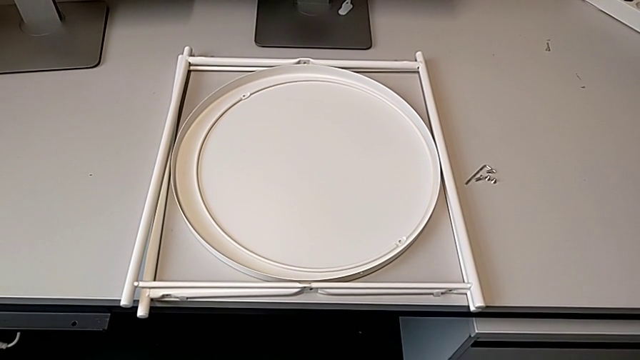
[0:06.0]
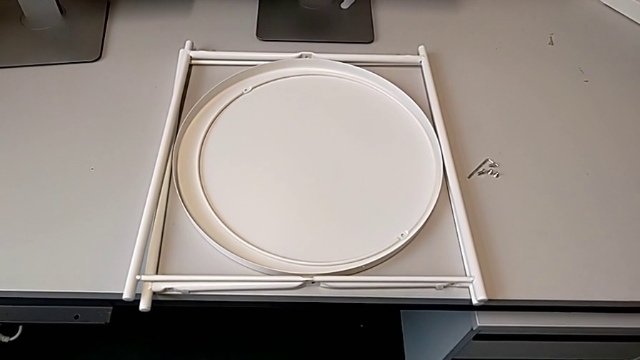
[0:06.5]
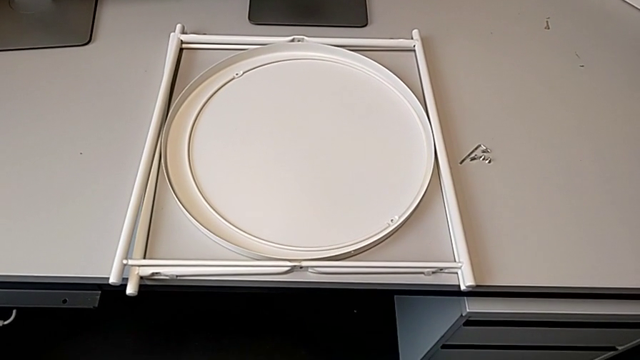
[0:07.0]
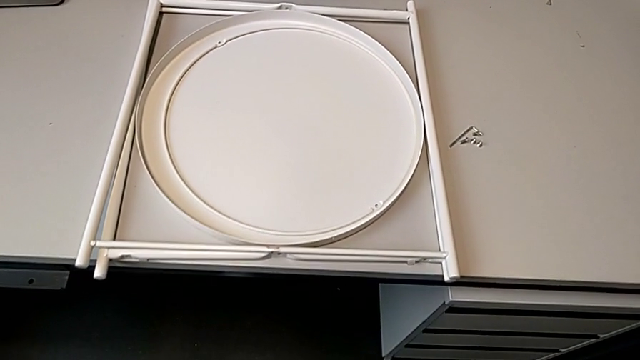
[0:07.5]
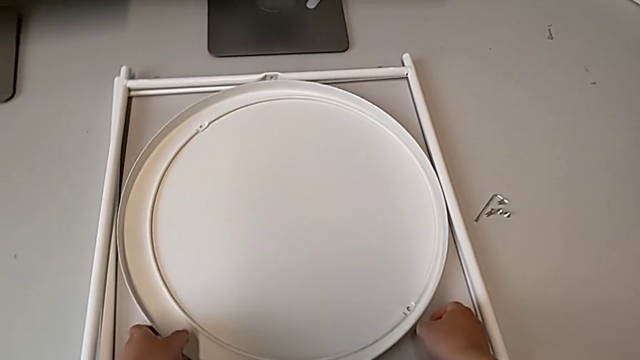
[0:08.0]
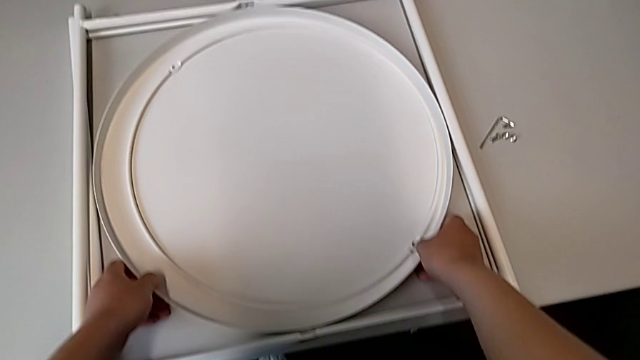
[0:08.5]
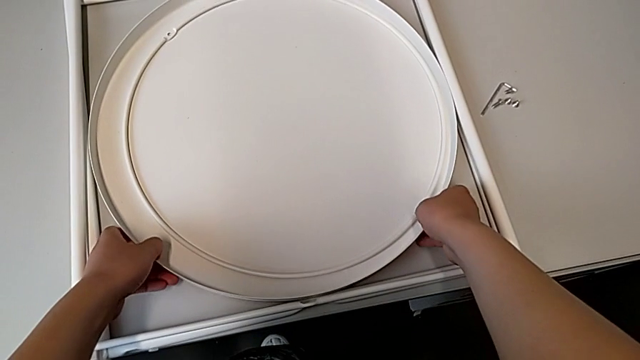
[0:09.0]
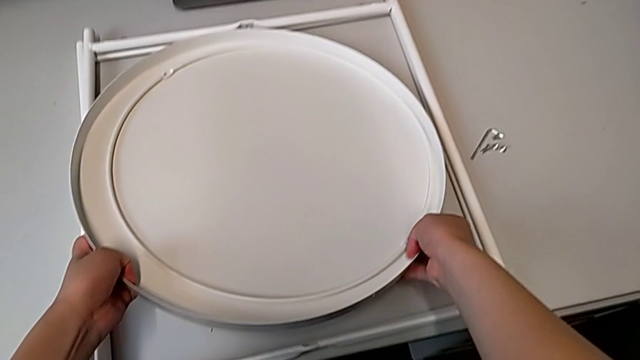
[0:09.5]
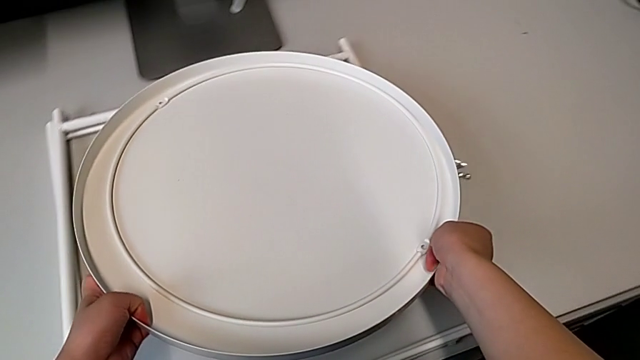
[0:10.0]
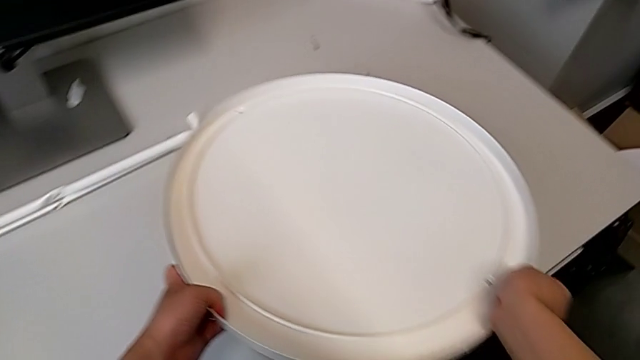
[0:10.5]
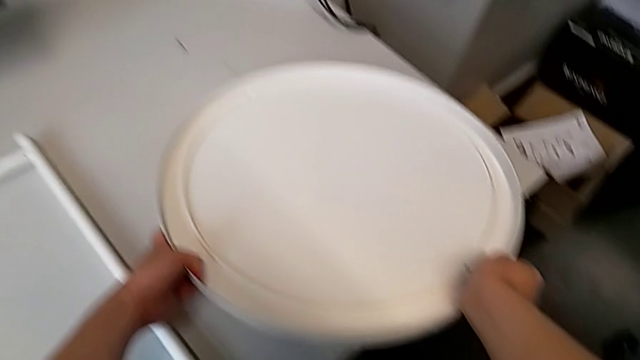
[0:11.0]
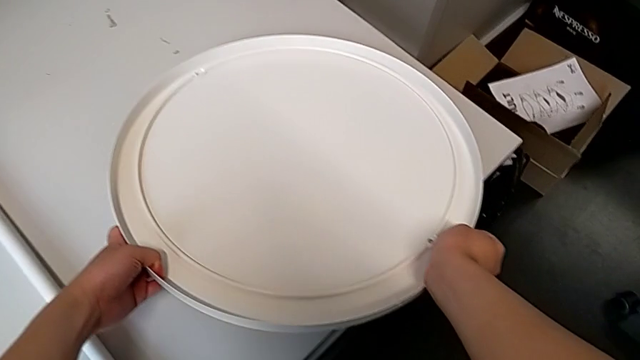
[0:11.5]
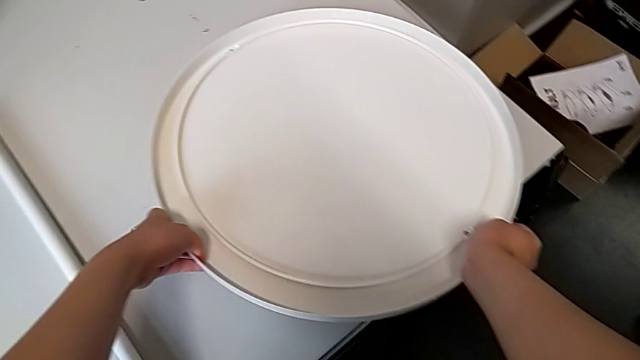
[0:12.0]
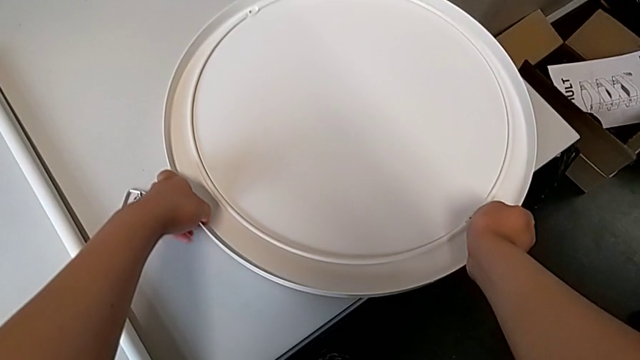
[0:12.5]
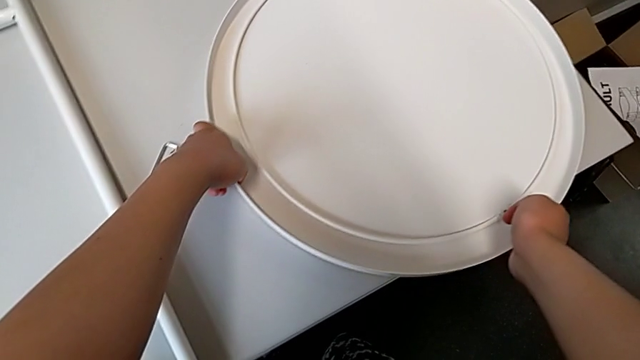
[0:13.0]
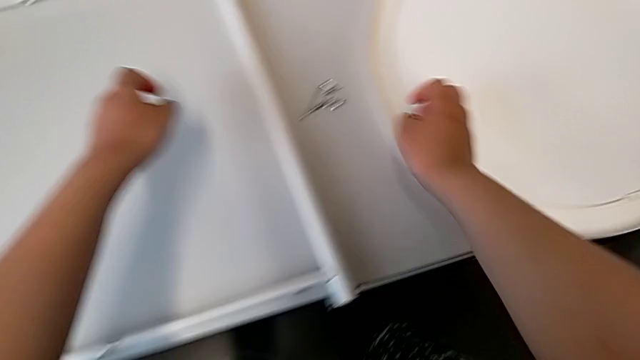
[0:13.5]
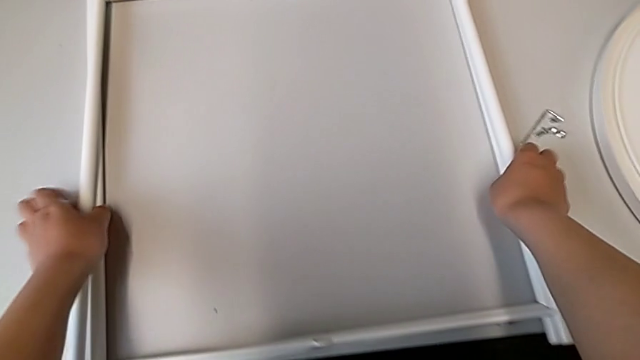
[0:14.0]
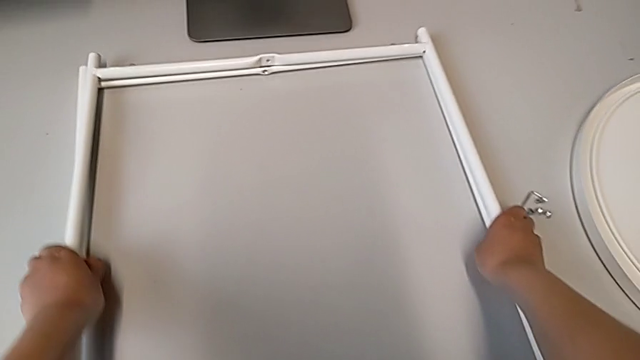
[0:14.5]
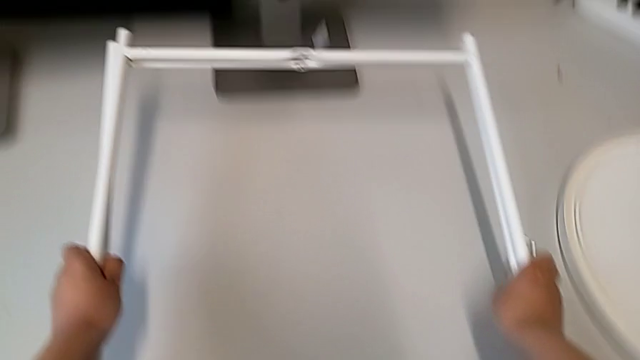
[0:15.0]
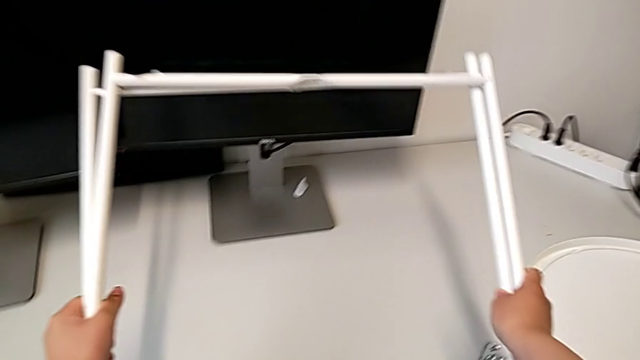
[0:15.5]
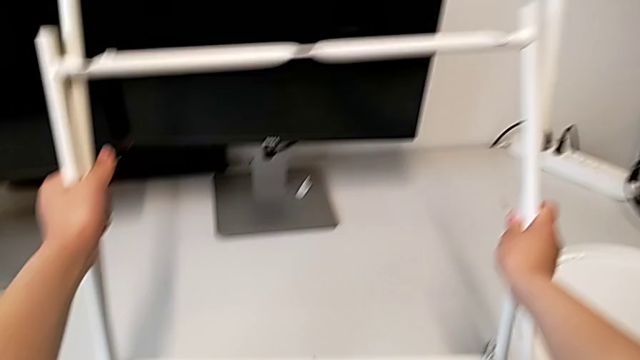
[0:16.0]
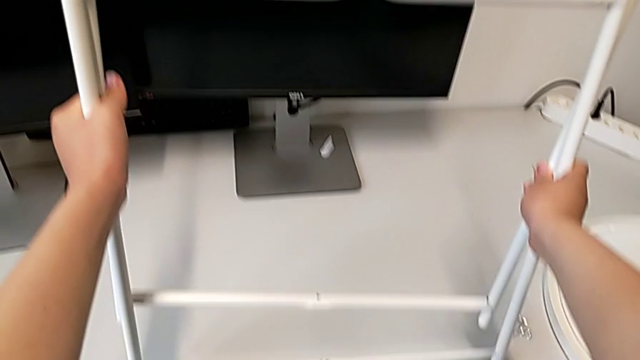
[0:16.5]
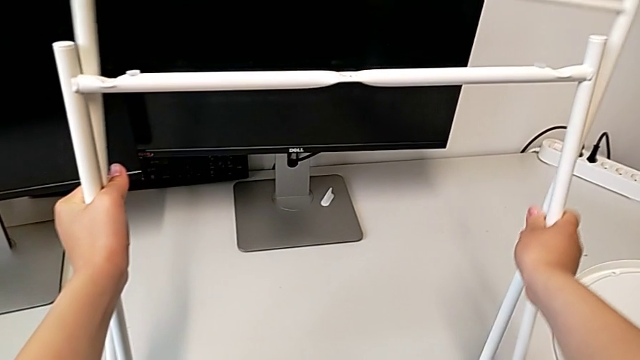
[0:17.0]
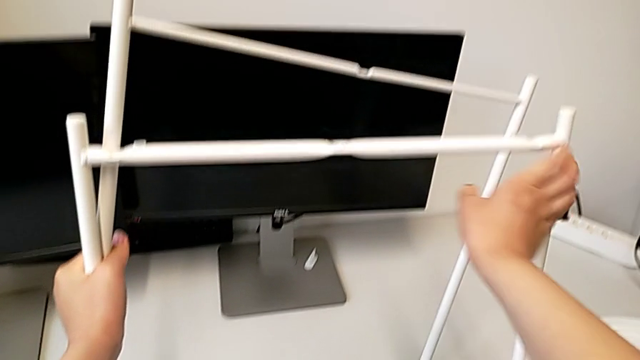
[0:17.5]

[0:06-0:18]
The camera wearer is assembling the base. They approach the tray, grab it and place it. They grab the leg, lift it and stand it.

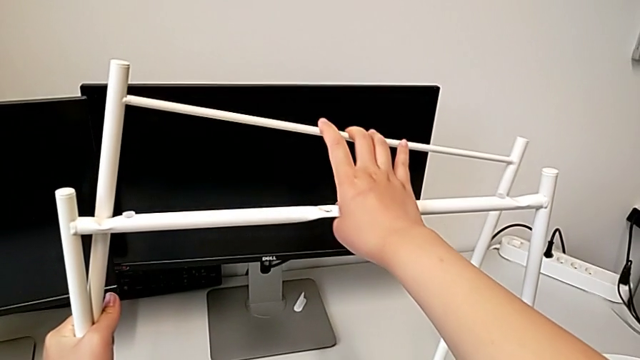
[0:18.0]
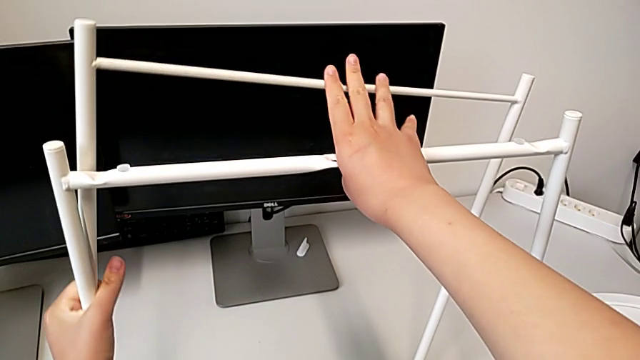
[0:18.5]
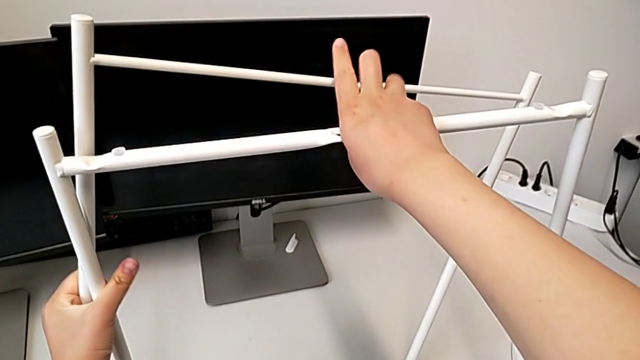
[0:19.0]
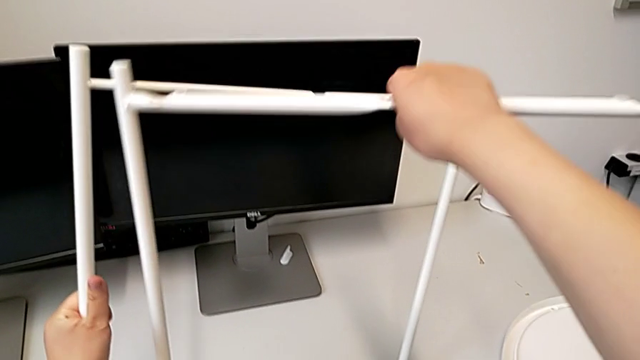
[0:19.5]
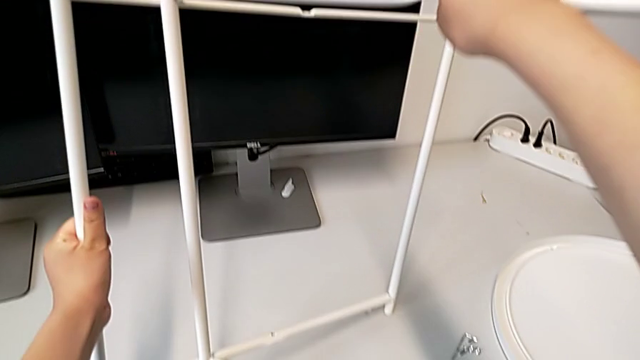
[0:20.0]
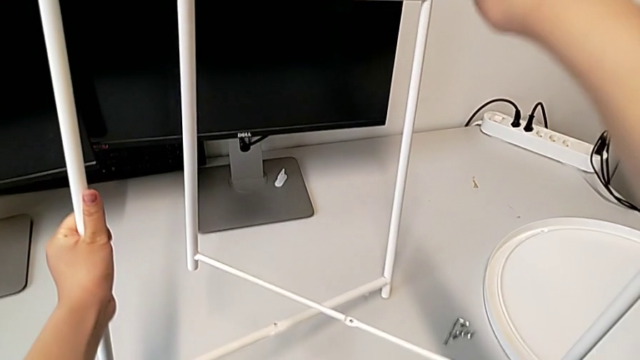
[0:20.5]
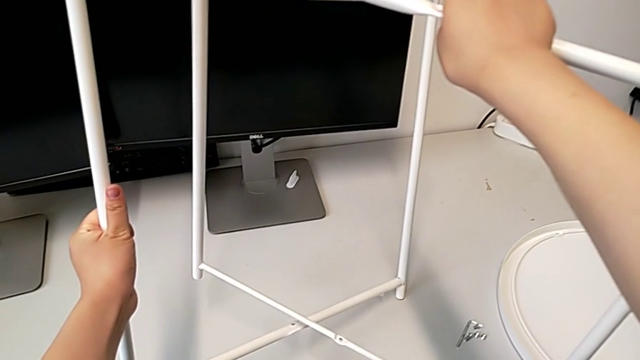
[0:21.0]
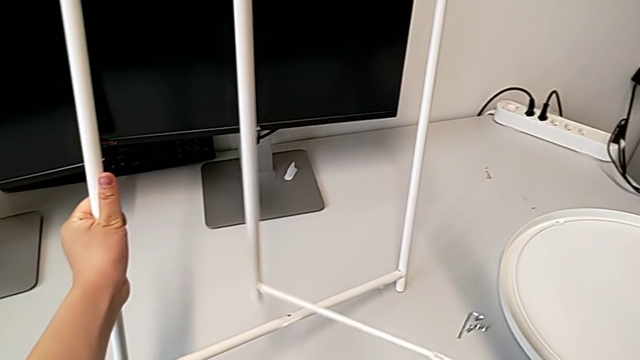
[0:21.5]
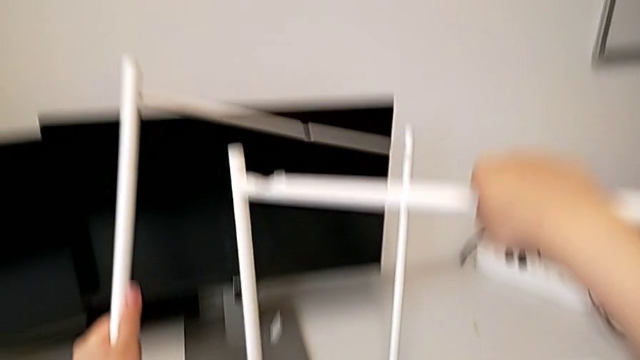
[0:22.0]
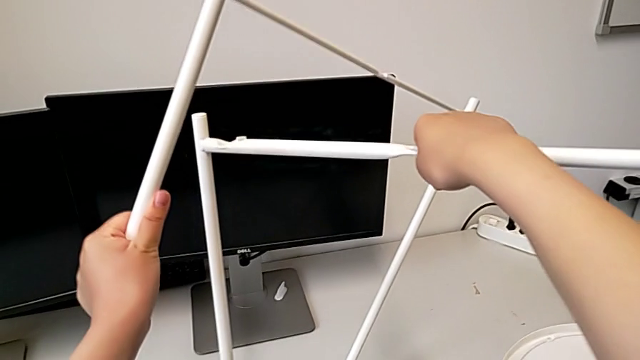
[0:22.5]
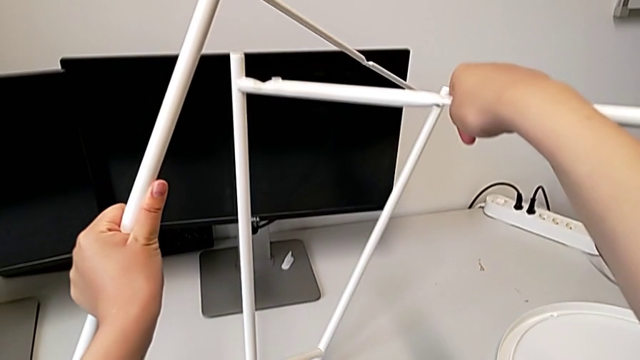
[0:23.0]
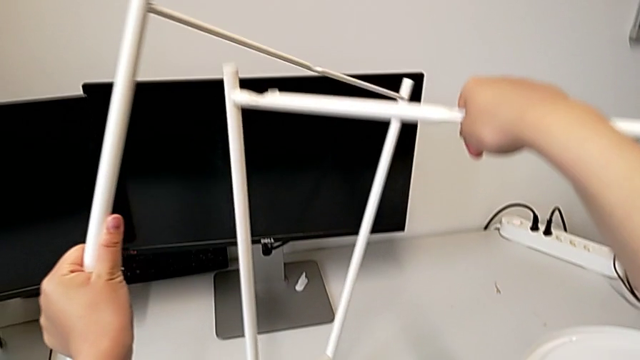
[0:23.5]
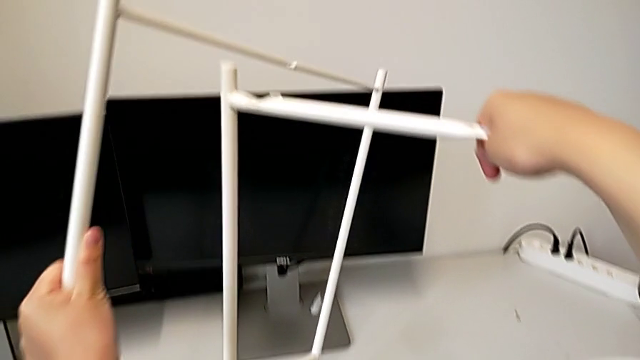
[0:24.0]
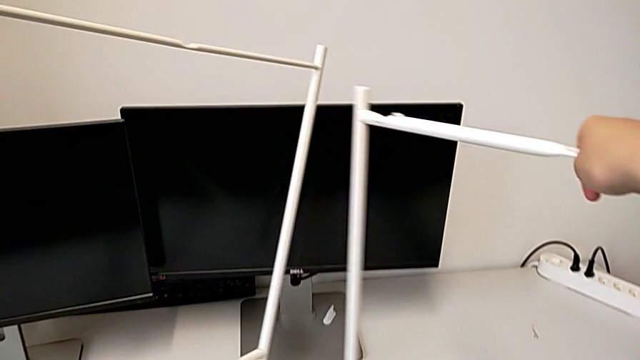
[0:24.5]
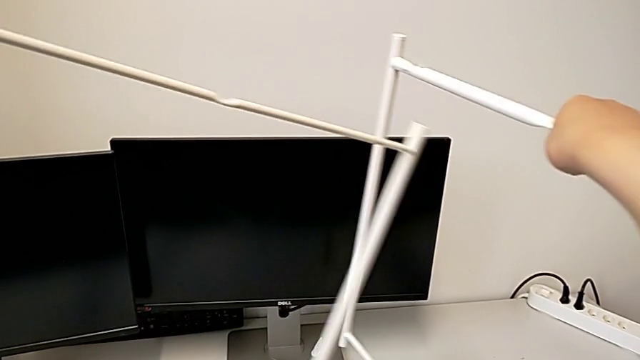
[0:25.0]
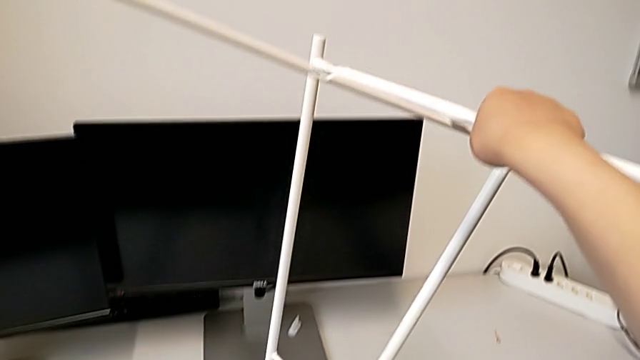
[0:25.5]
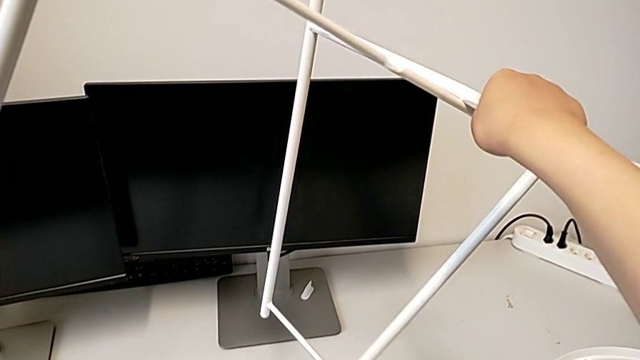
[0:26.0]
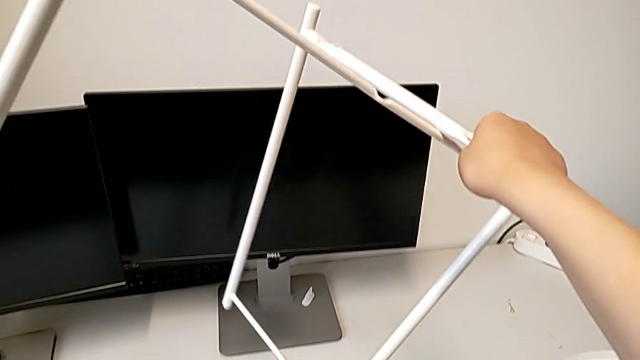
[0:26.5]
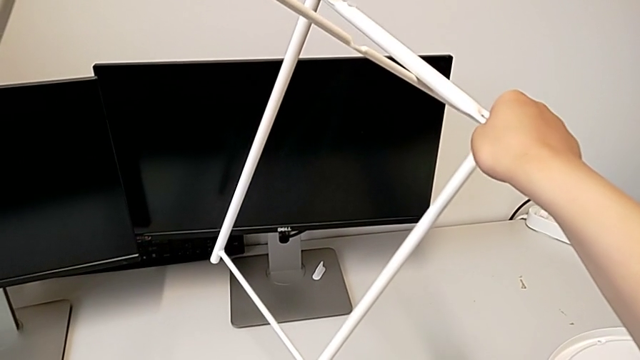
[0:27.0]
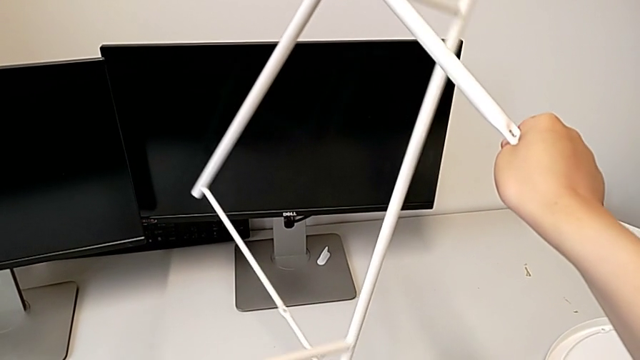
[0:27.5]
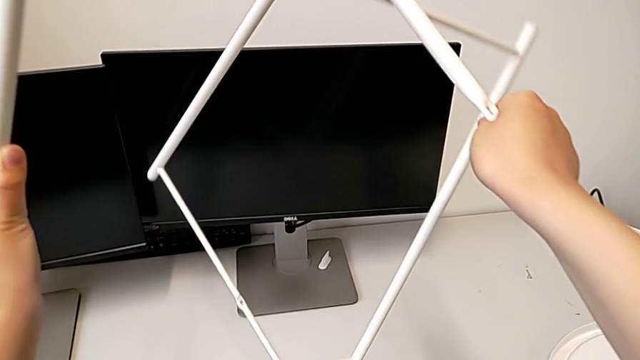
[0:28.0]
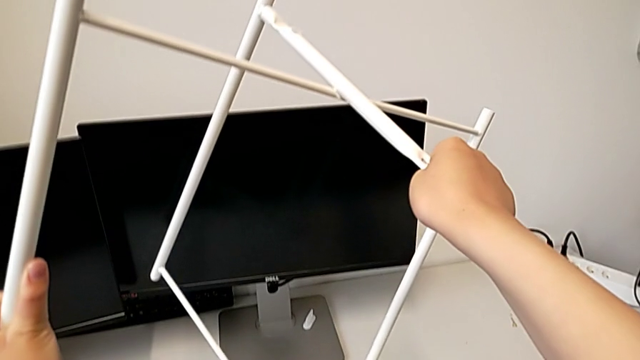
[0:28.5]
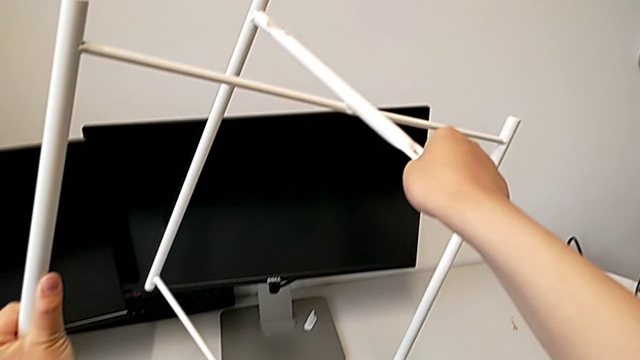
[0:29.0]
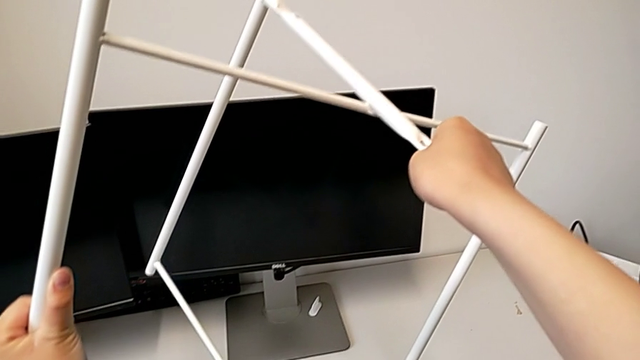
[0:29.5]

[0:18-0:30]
The camera wearer is assembling the base. They begin to wrongly align the leg.
